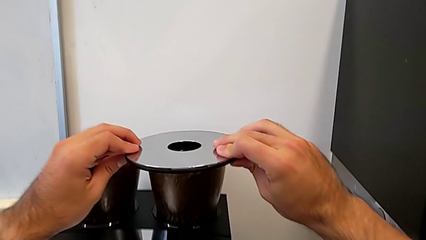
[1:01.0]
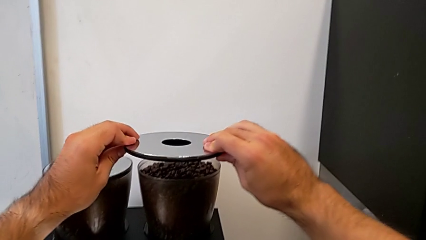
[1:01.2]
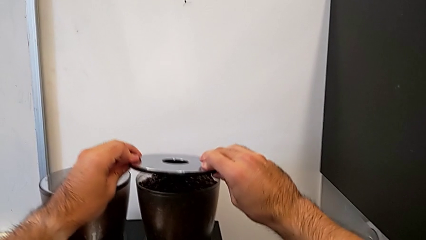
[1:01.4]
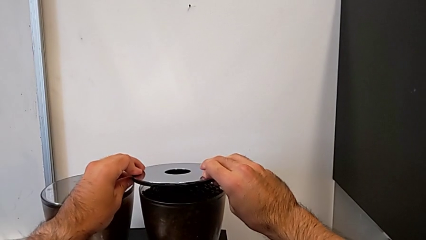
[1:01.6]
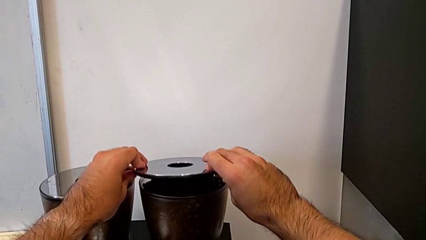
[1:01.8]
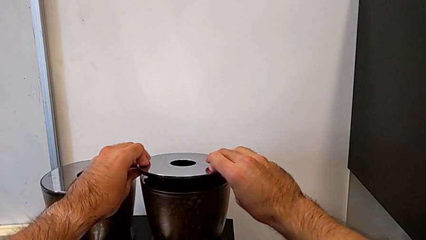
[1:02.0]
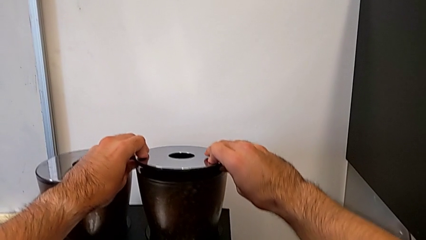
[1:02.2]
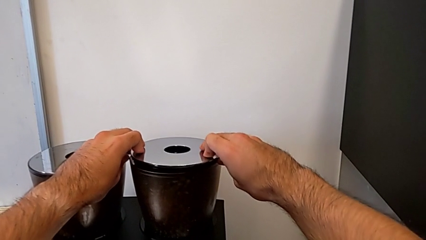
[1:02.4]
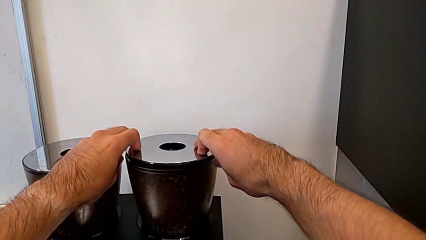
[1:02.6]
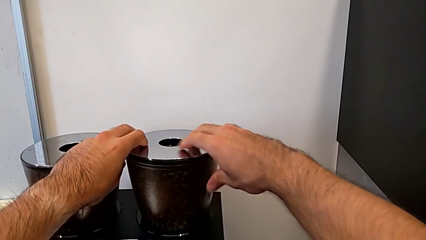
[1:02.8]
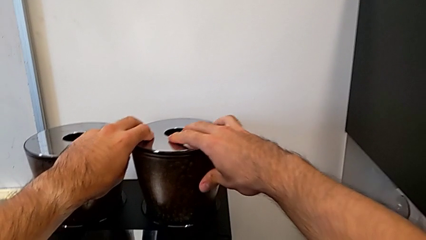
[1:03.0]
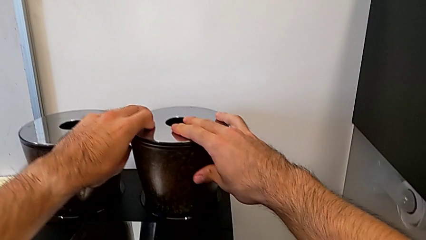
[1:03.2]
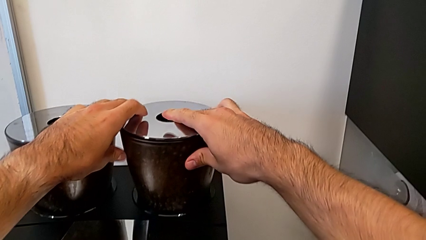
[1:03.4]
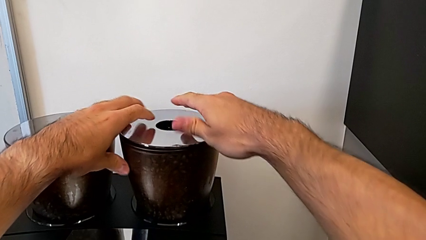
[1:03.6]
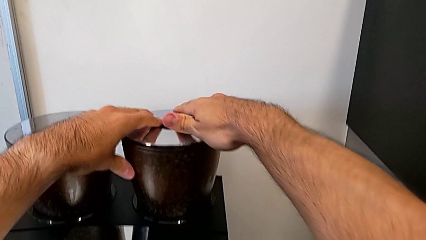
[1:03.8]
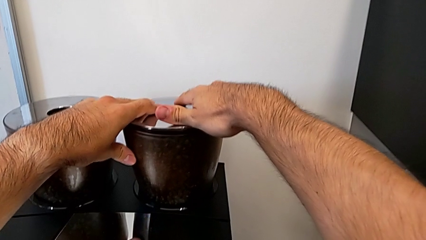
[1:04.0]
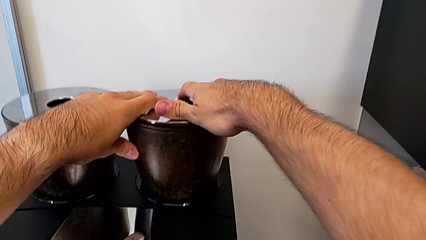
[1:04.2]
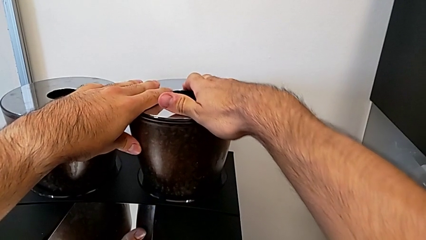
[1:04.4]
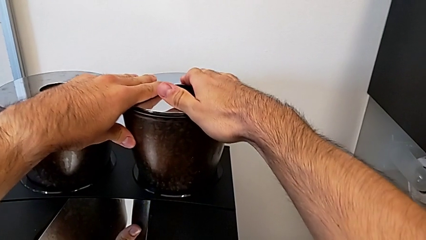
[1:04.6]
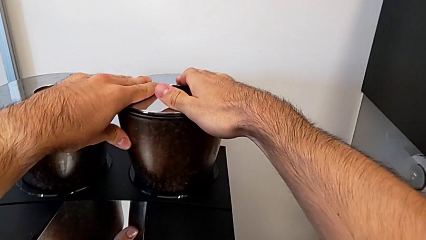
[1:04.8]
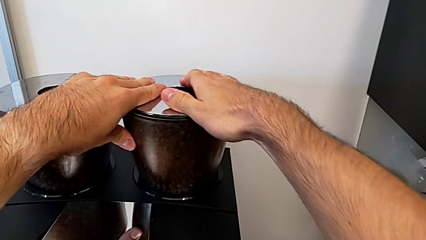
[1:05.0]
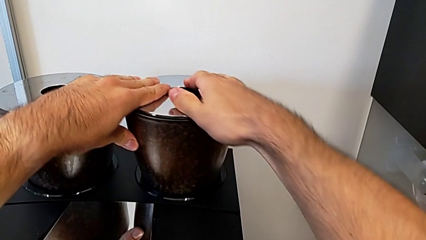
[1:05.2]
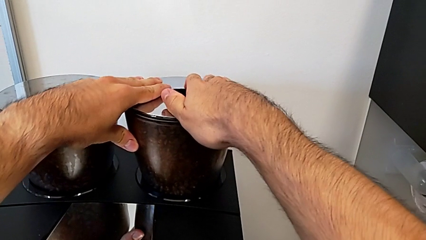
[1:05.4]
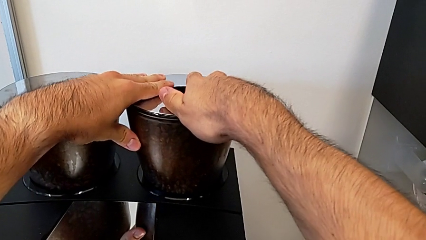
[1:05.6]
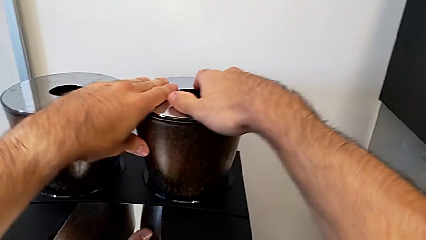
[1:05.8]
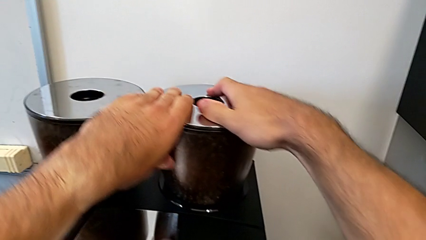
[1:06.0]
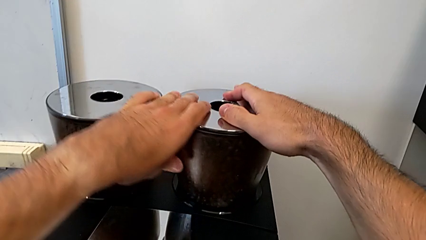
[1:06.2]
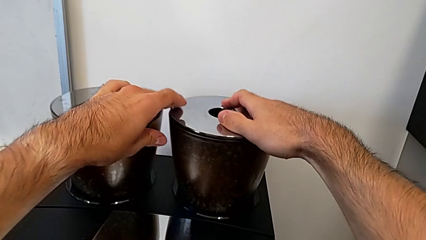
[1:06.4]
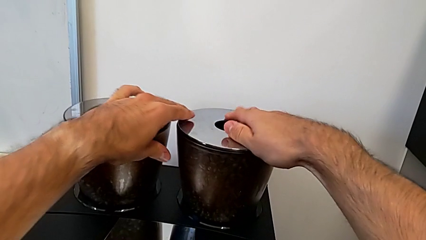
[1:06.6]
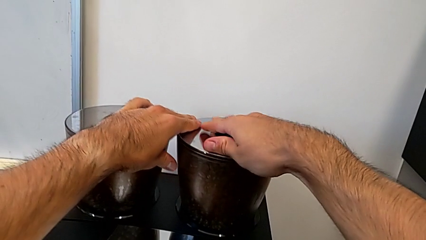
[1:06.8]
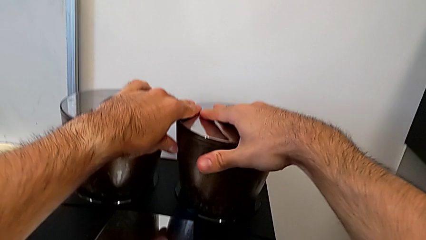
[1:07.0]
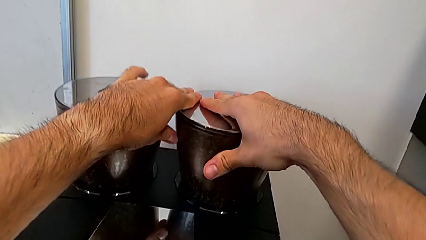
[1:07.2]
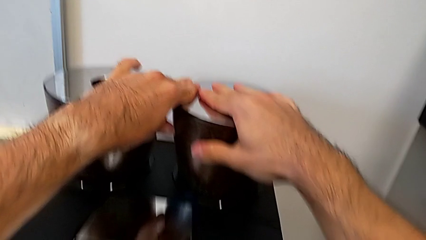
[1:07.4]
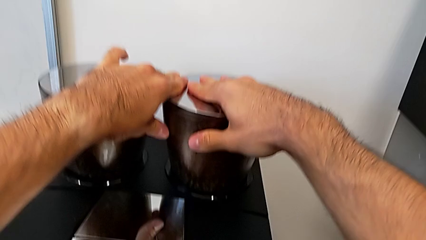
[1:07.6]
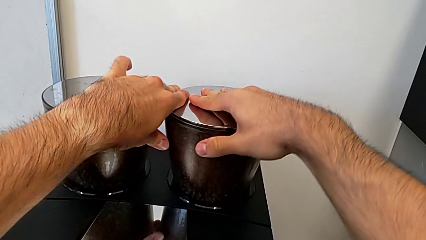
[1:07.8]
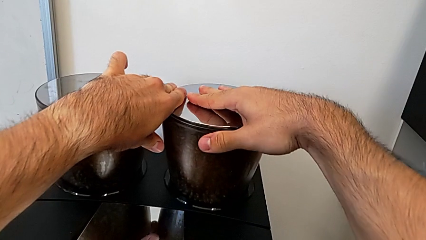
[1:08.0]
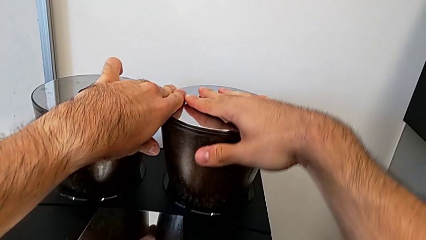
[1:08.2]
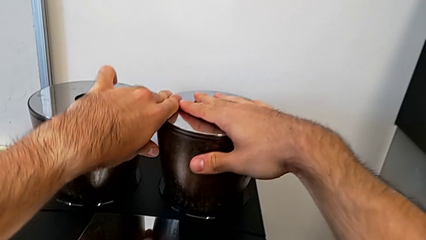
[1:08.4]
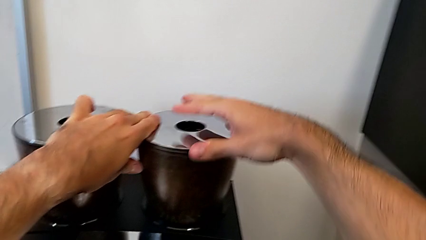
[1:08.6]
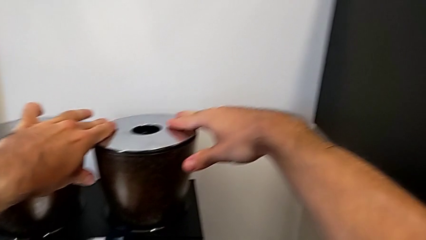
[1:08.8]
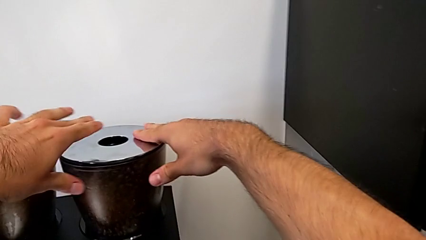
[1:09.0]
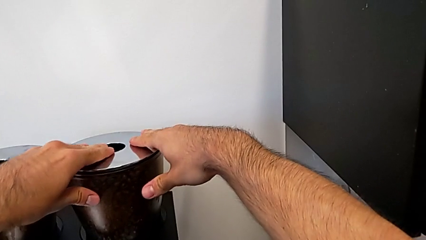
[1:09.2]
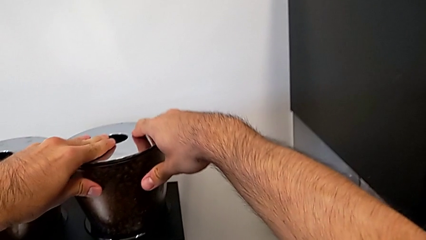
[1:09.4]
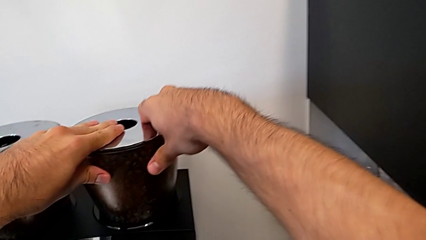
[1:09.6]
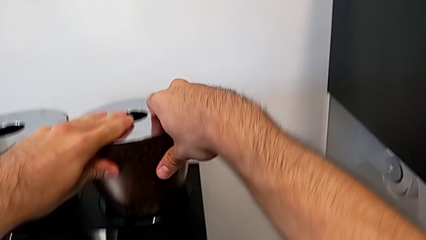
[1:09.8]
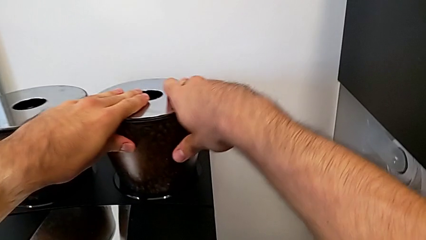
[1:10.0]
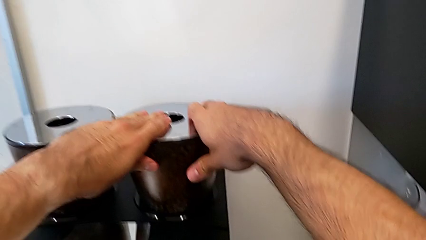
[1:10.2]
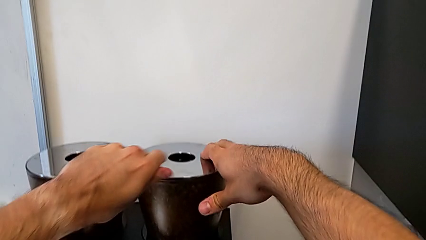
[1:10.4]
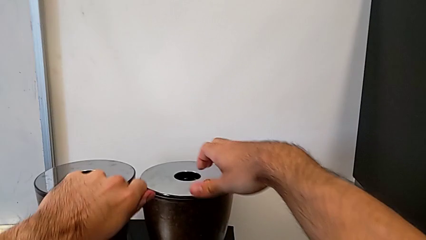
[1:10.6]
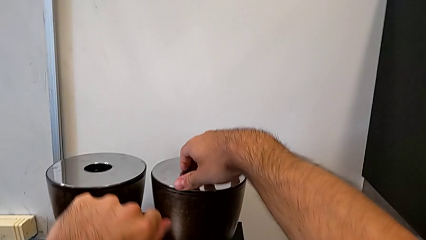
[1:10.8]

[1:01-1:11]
The camera wearer is adding coffee beans to the container. They place the rounded cup lid, close the rounded bean hopper lid and push the rounded cup lid.

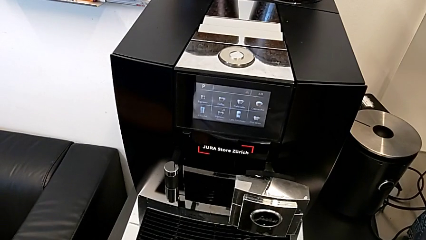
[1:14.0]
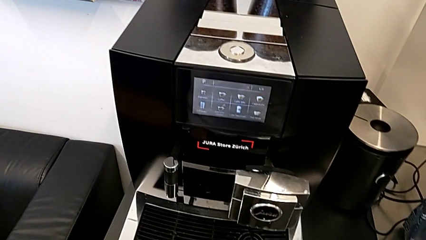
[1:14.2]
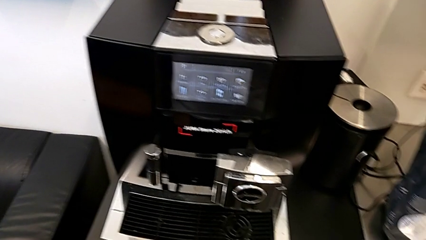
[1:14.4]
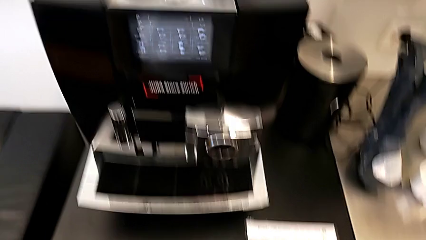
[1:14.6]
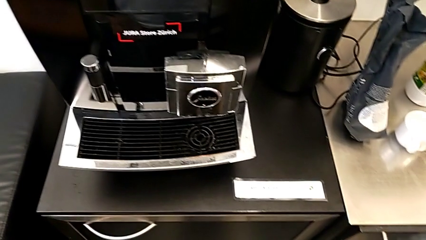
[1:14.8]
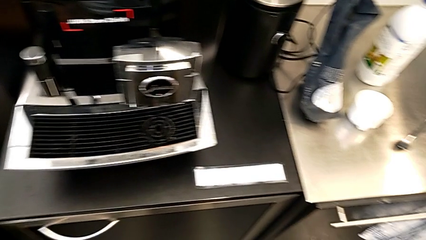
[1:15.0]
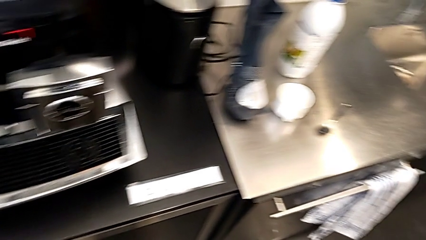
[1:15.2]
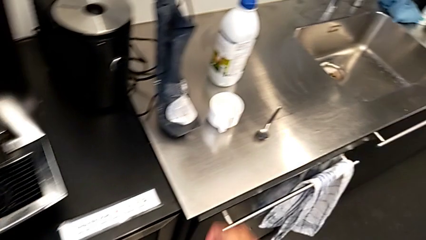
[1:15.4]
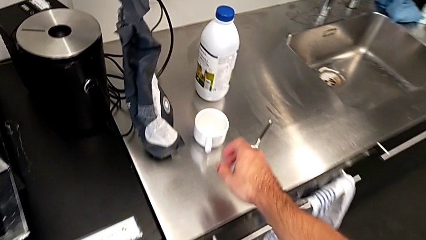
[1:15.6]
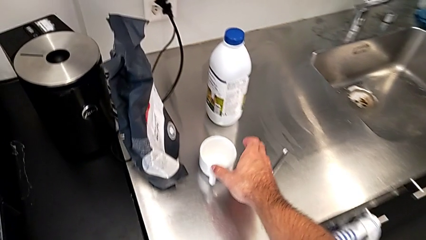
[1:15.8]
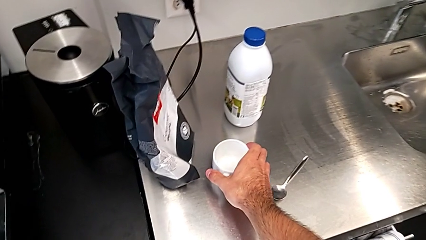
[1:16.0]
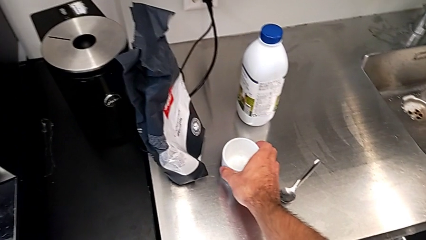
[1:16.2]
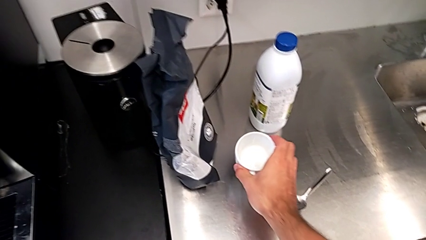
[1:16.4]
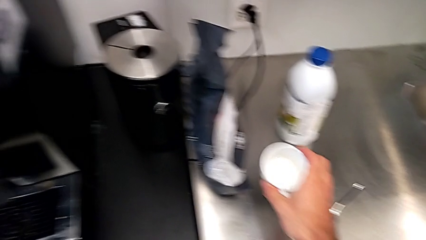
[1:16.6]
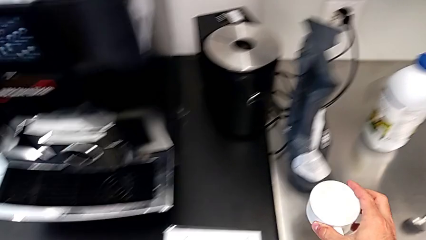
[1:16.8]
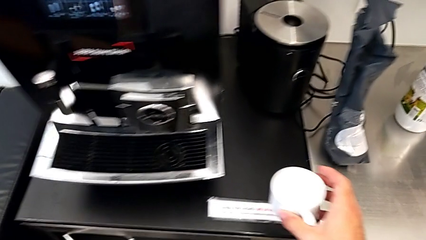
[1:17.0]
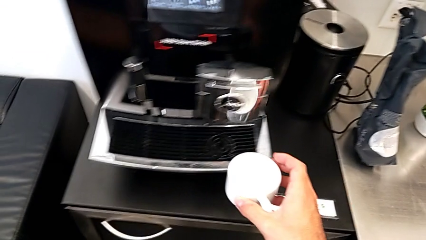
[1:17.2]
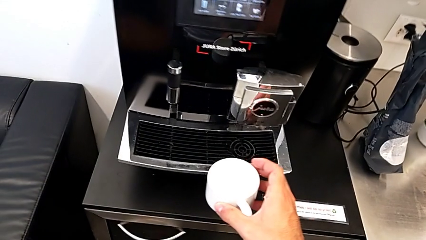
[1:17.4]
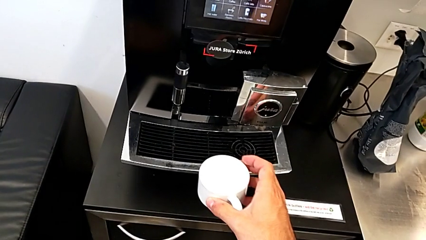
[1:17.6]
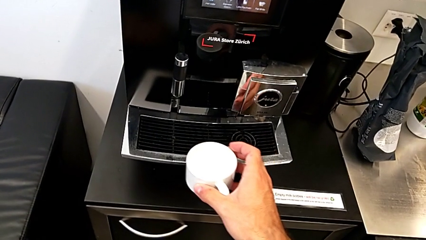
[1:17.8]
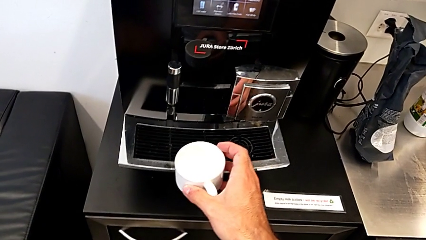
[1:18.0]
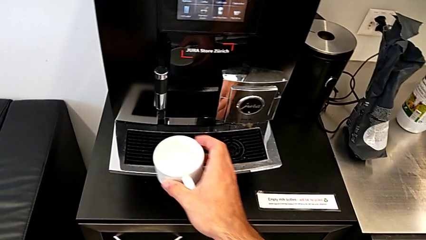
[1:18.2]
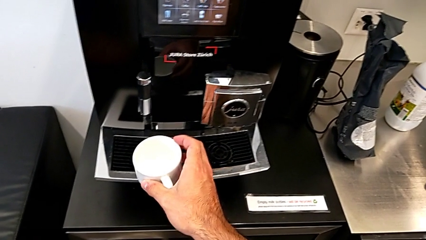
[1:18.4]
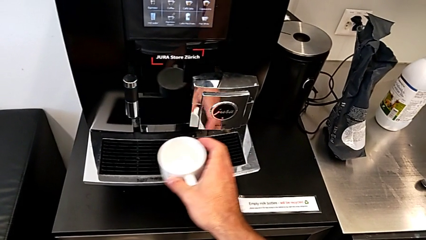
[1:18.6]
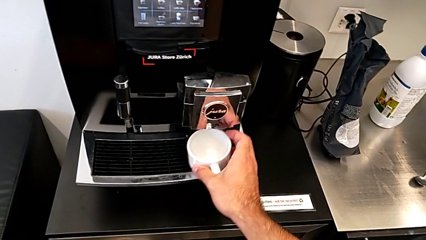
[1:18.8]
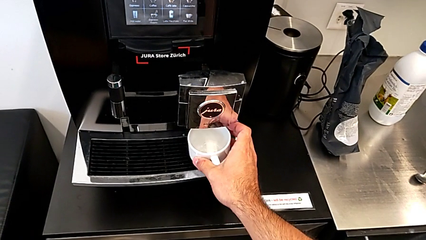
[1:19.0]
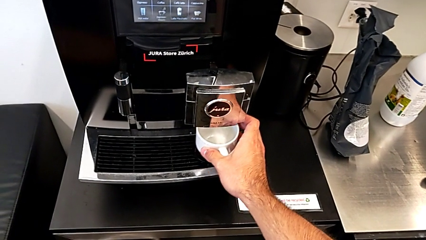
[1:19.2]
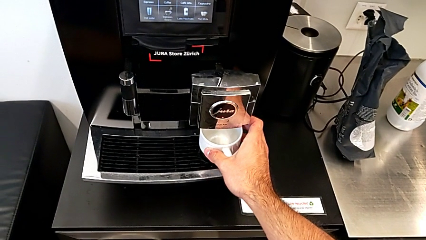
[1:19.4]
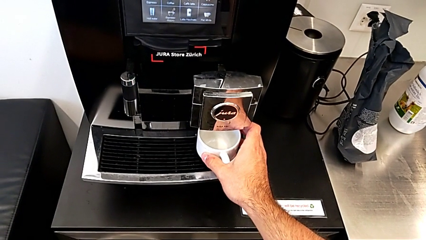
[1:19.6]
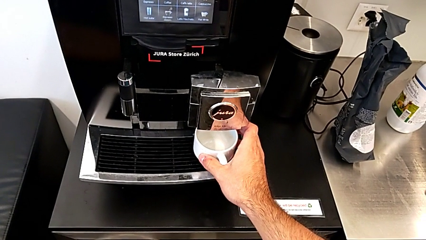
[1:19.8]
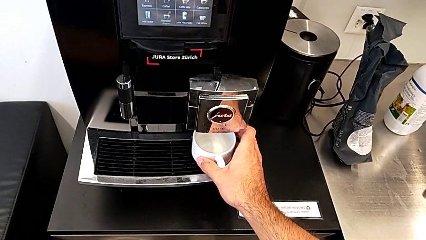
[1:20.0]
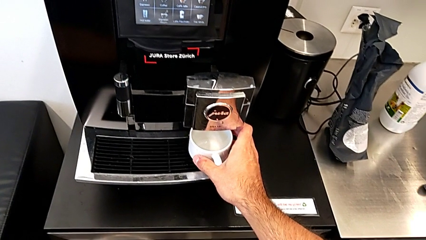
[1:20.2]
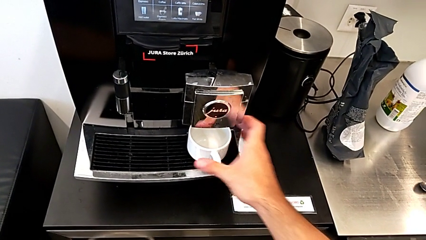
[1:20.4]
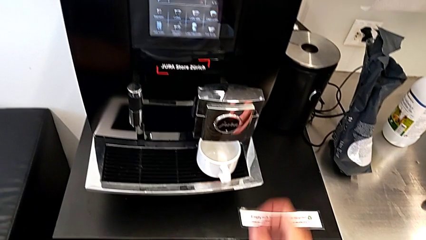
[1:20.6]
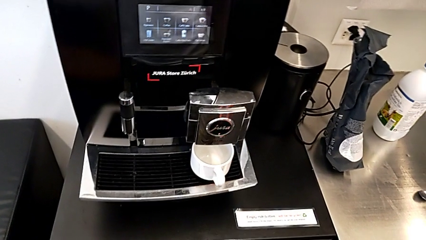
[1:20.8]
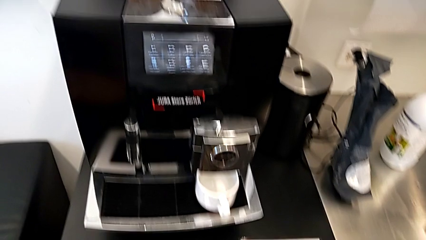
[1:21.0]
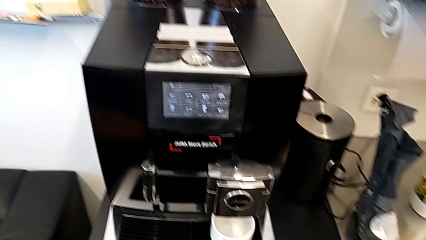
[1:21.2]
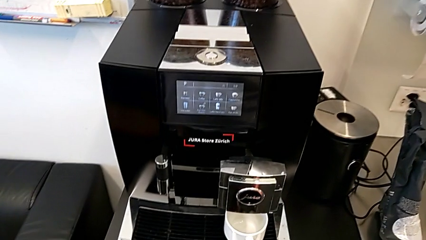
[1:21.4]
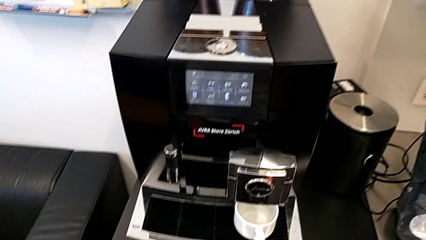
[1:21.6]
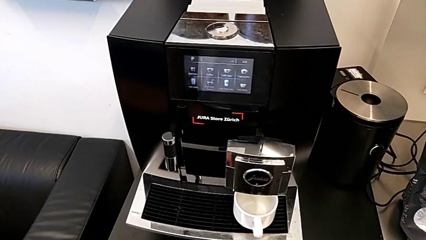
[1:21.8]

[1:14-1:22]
The camera wearer is brewing a cup of coffee. They place the white cup.
